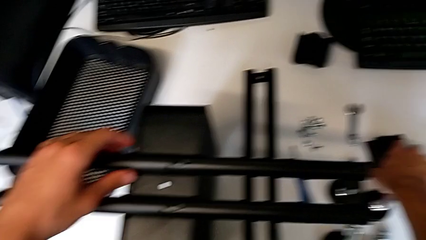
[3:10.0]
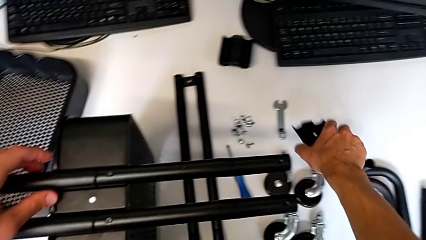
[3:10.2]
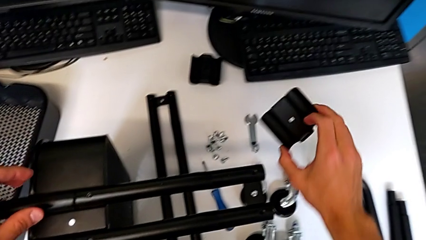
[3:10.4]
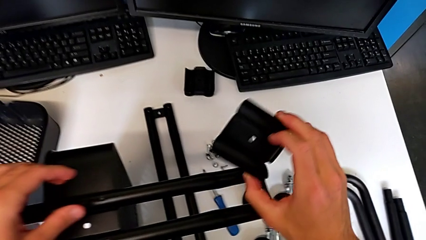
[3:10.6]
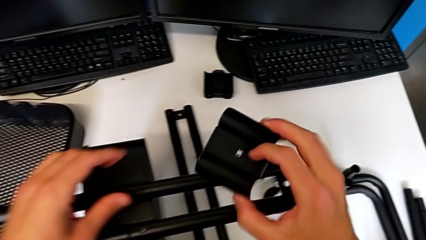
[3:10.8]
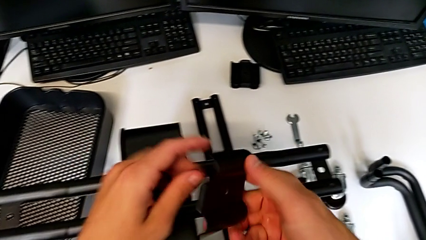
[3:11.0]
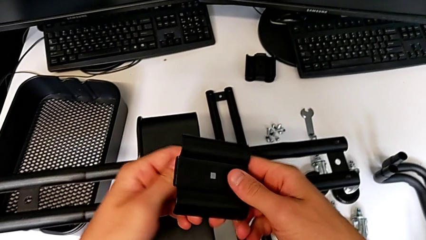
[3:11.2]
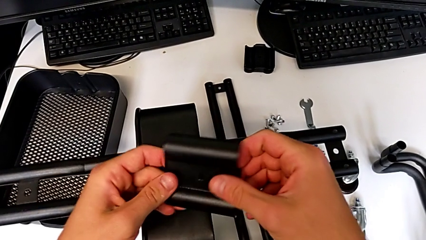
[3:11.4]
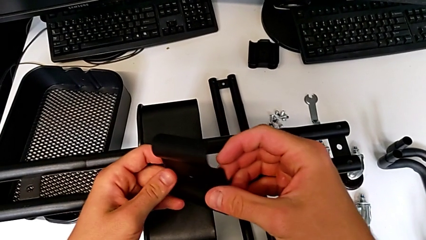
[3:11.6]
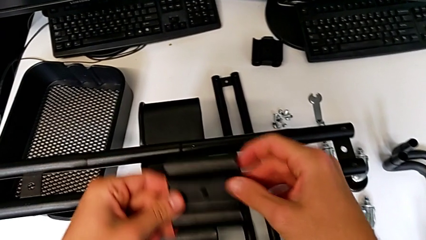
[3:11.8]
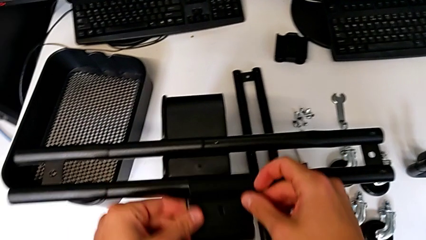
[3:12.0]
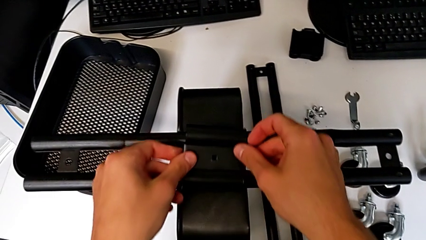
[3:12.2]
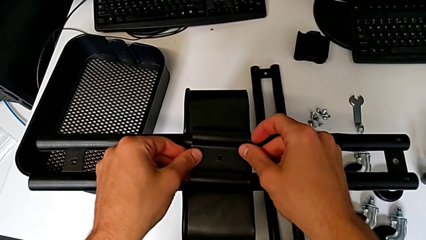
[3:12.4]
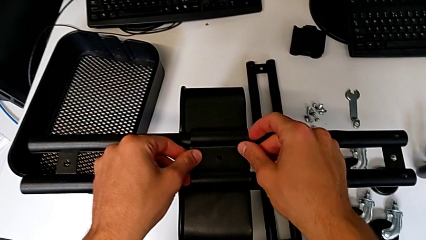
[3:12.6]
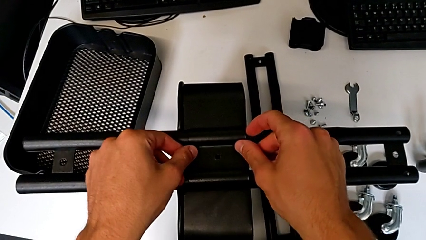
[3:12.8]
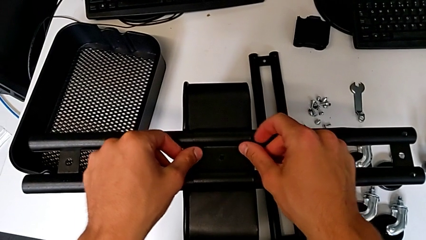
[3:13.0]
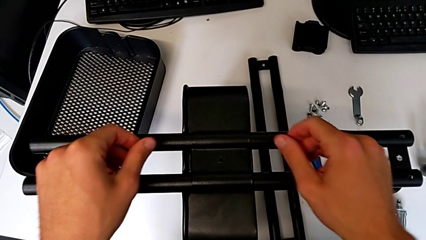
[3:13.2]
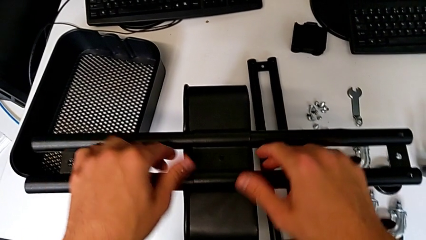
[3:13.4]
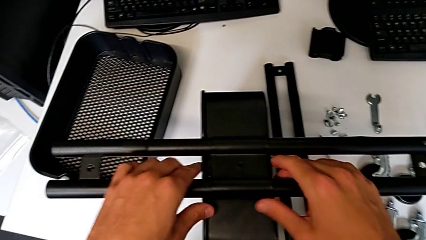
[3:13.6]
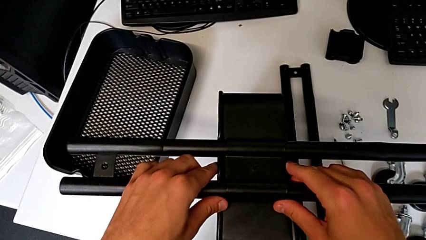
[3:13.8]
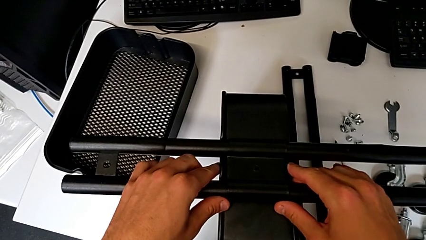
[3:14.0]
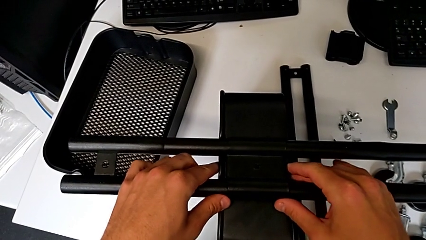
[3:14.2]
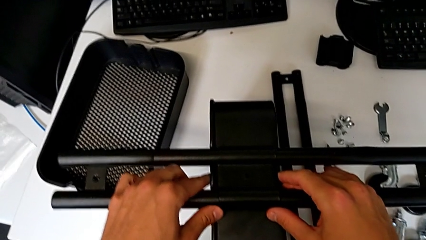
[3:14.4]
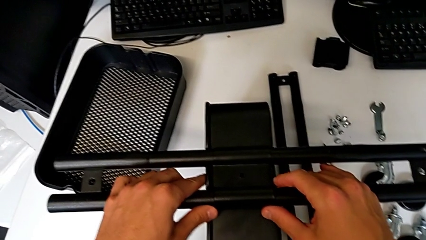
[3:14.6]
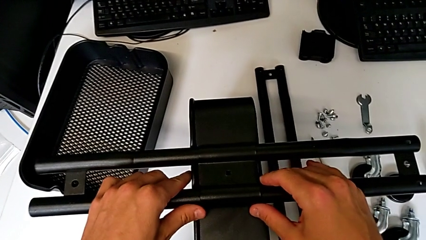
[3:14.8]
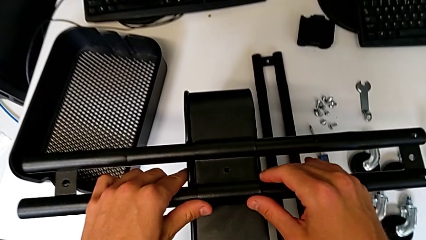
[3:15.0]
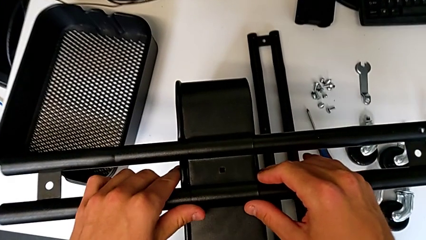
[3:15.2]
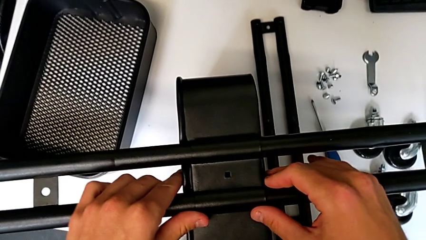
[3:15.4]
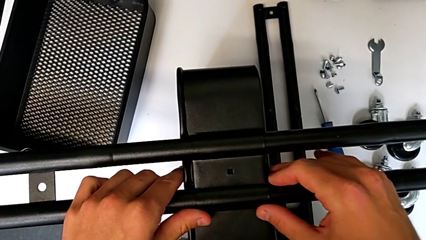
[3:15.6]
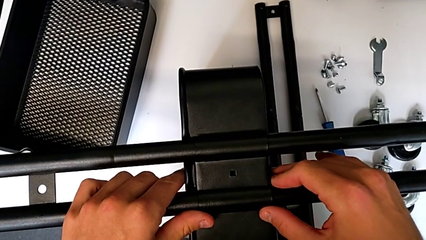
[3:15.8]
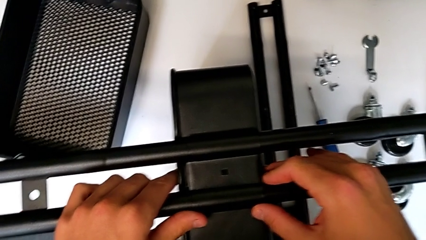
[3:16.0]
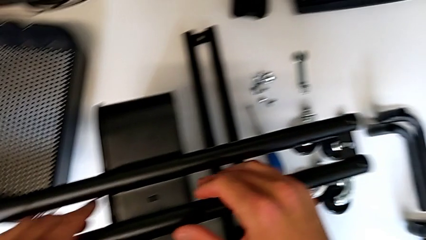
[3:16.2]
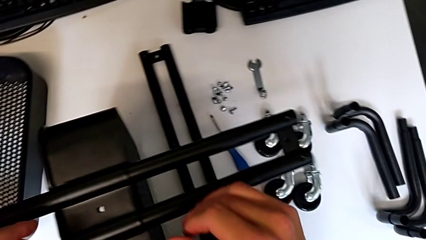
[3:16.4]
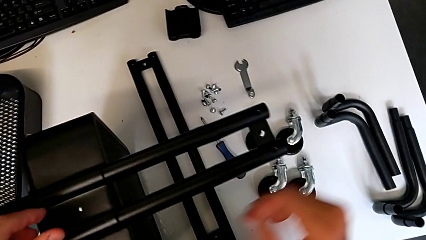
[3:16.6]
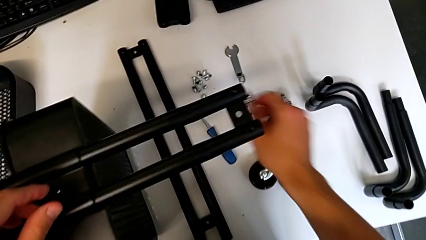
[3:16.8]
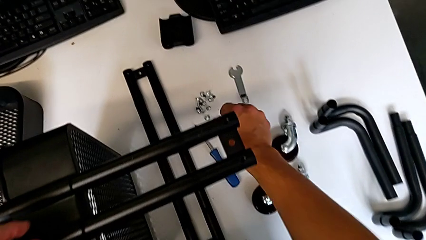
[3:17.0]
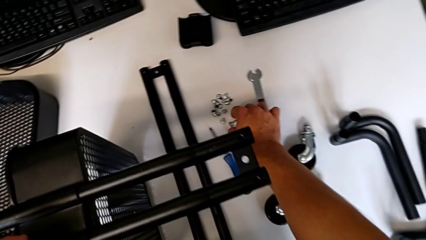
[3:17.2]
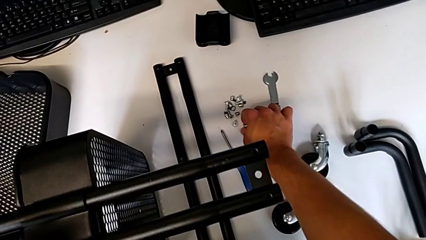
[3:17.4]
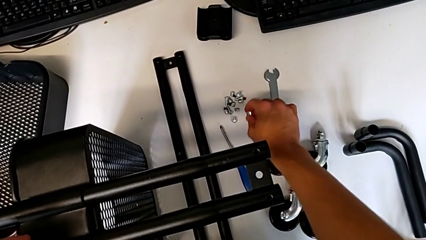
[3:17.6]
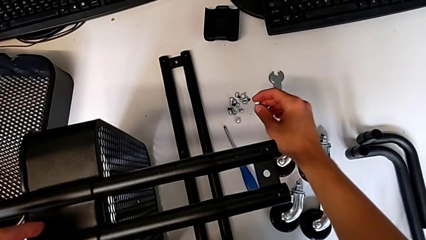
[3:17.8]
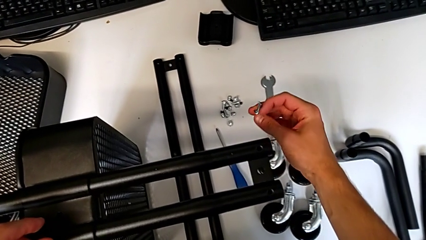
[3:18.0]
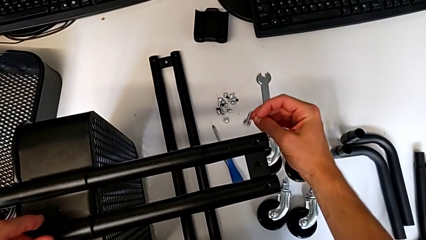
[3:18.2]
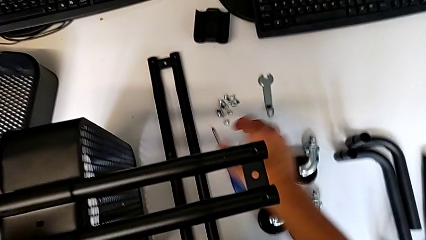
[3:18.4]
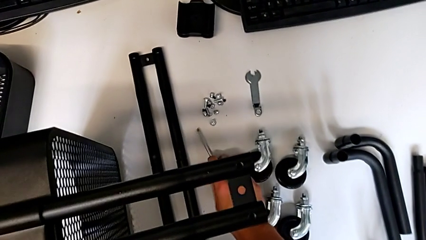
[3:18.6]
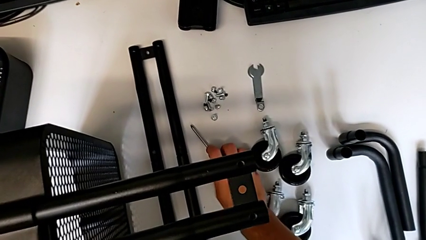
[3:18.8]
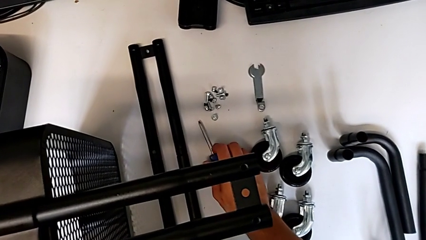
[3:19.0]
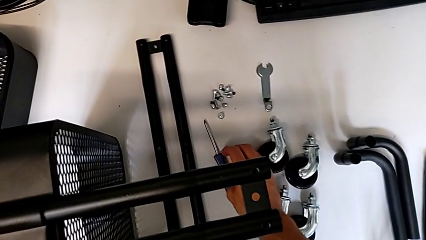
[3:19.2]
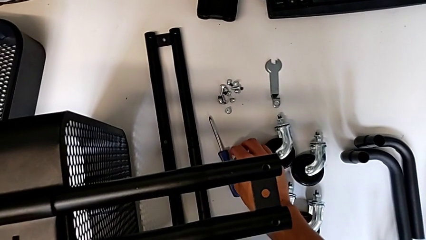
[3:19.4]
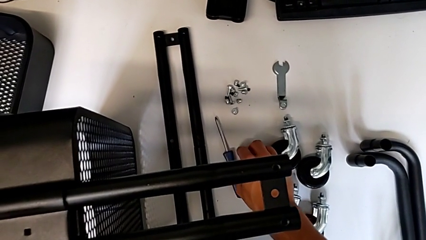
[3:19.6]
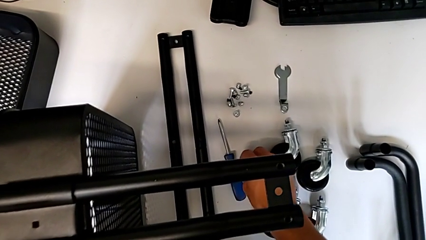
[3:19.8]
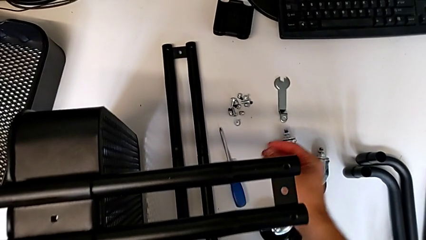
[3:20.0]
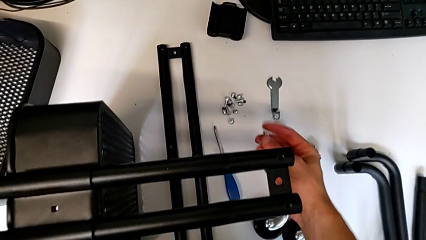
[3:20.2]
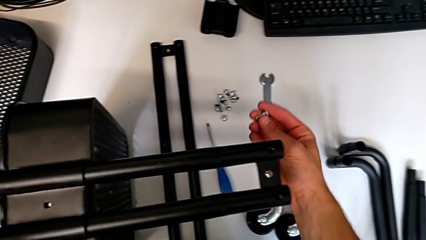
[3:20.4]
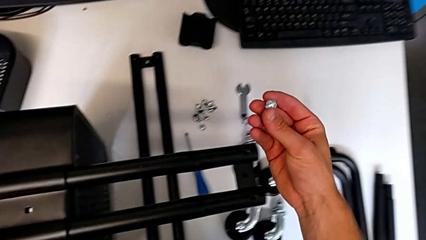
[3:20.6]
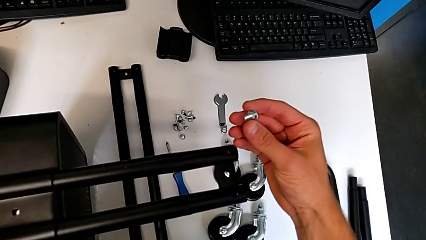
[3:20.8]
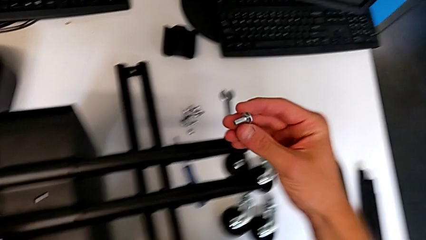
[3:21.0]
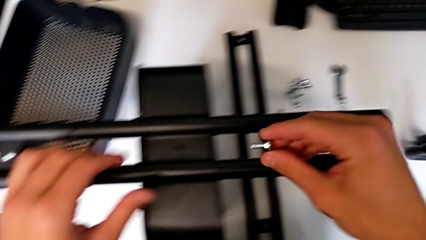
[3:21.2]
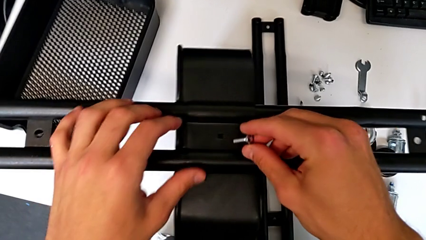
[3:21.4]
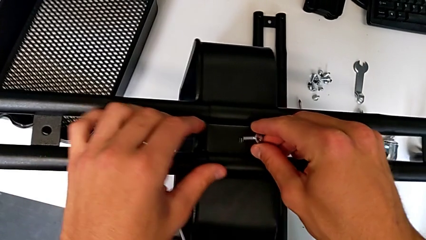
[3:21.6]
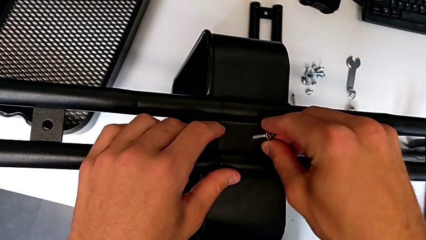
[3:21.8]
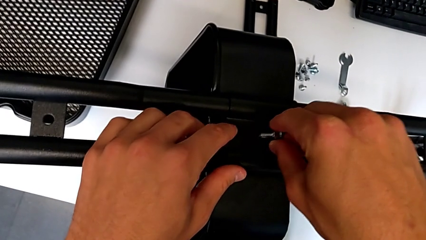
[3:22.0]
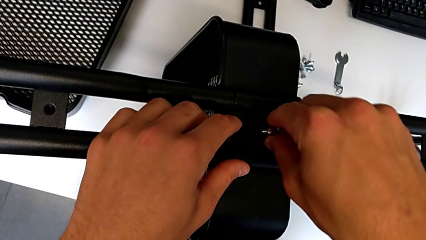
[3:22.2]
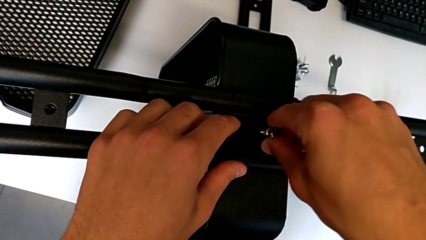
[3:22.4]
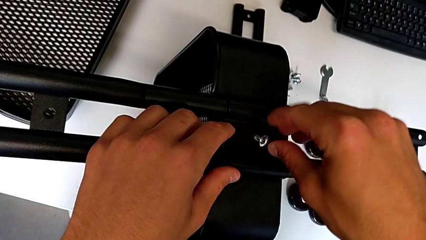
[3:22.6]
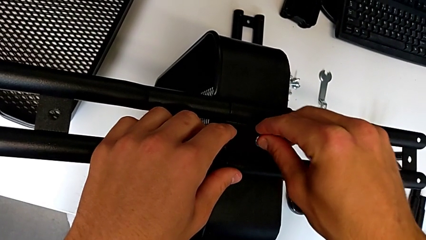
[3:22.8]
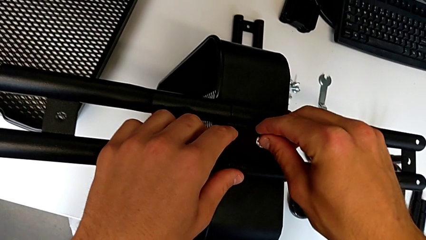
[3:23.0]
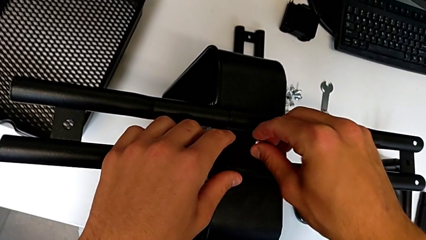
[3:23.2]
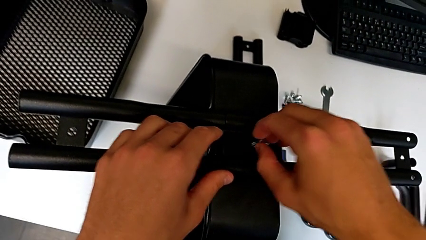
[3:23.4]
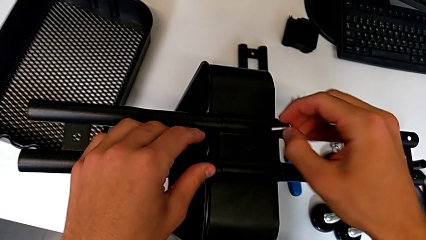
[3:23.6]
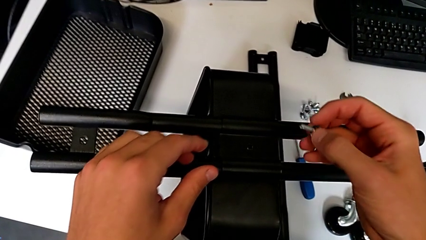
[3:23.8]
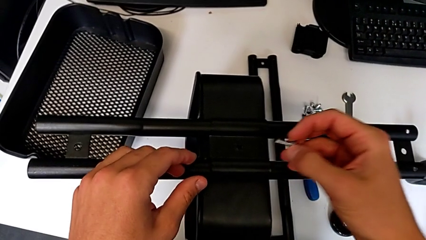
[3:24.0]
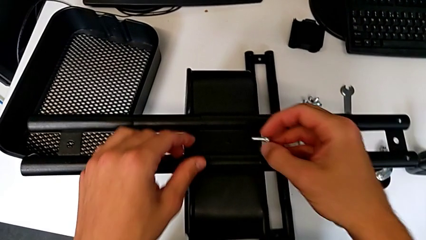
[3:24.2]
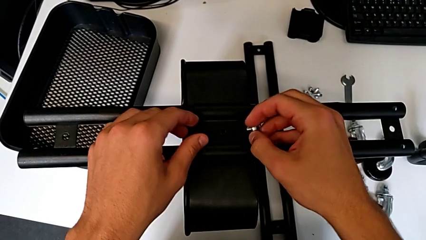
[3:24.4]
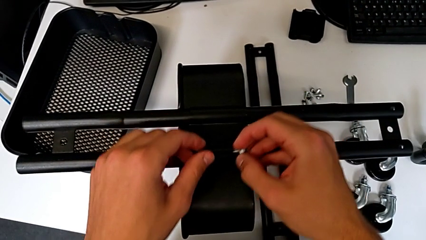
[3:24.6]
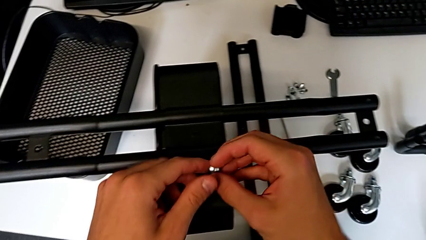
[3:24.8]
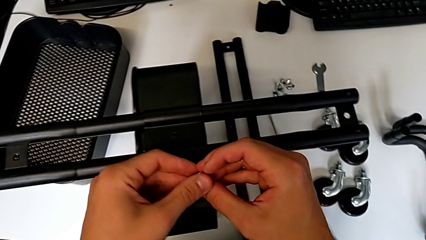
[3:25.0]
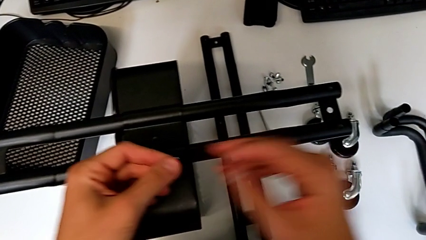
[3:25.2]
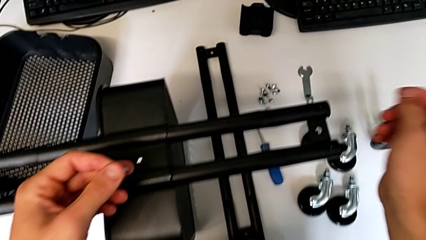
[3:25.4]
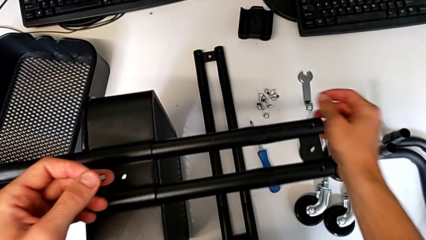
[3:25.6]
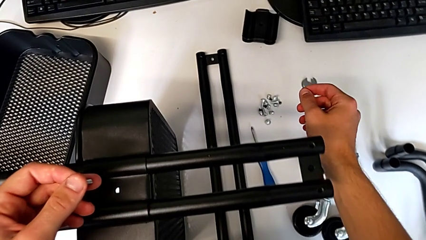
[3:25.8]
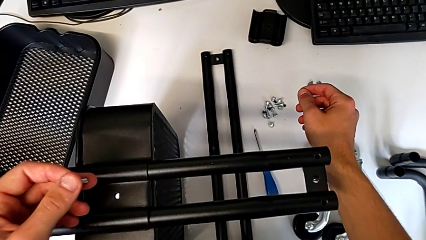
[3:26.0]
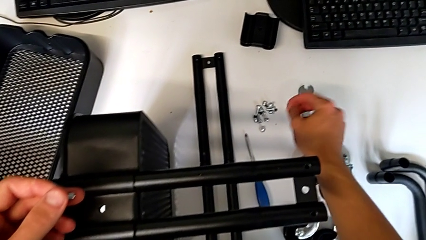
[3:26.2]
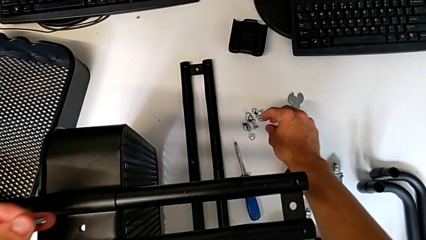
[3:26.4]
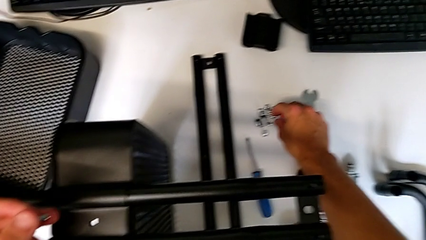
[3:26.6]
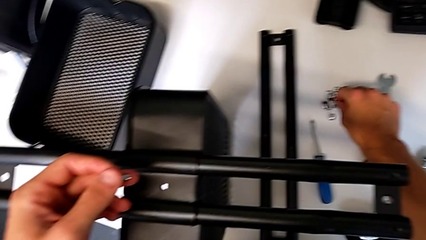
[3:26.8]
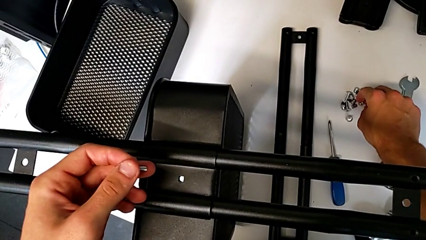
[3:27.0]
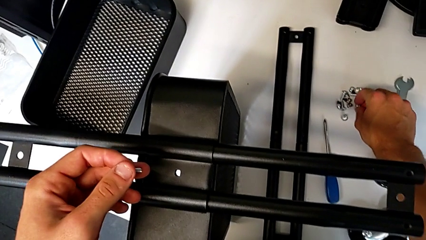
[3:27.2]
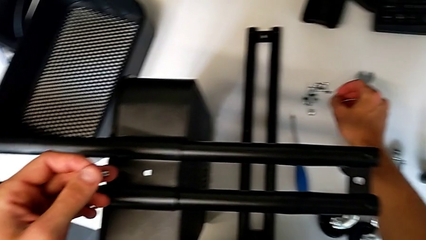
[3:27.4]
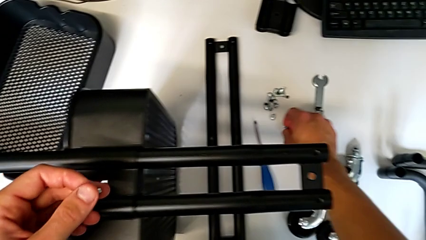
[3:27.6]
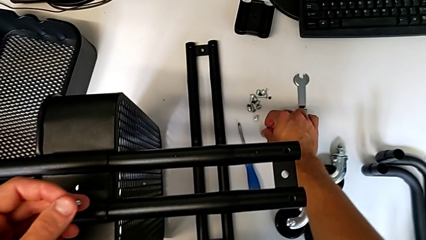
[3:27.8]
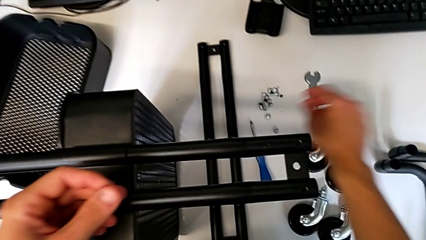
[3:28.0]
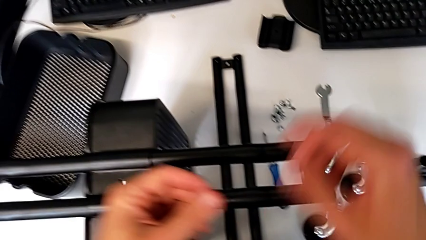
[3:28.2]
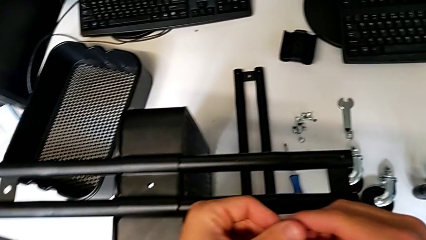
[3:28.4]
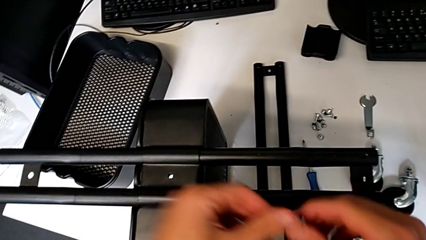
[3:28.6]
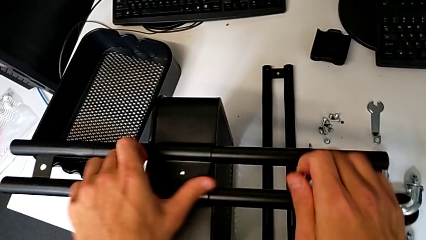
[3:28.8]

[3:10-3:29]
The camera wearer is mounting the base frame of the furniture. They grab the bracket, rotate it, place it, align it, grab the screw, wrongly drop it, grab it, approach it, wrongly insert it, disassemble it, hold it, grab it and place it.
